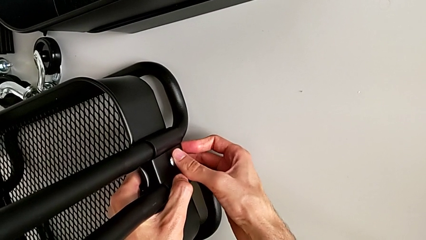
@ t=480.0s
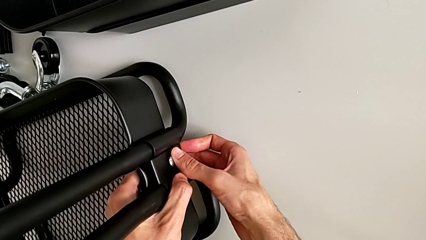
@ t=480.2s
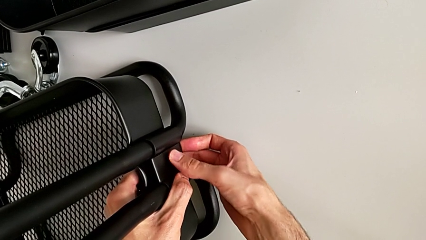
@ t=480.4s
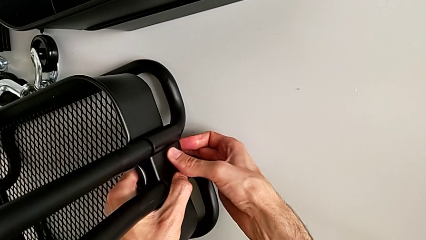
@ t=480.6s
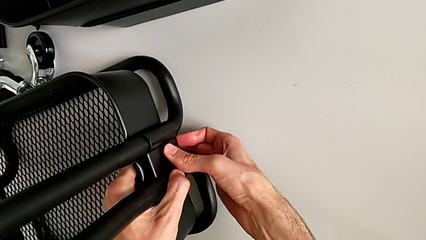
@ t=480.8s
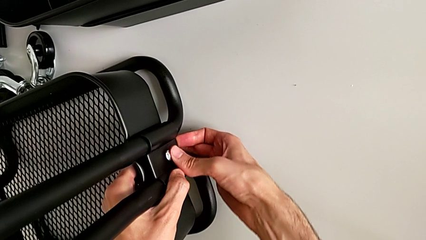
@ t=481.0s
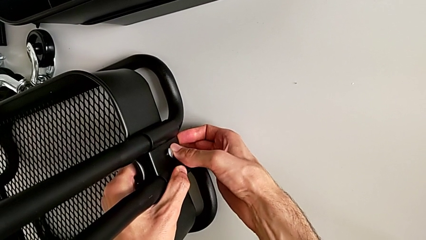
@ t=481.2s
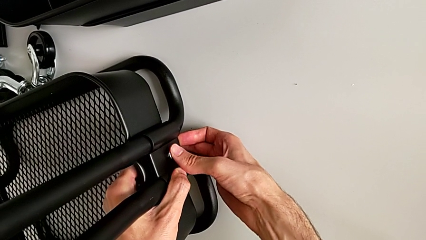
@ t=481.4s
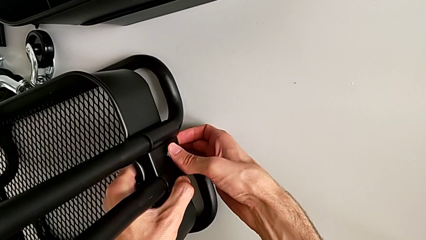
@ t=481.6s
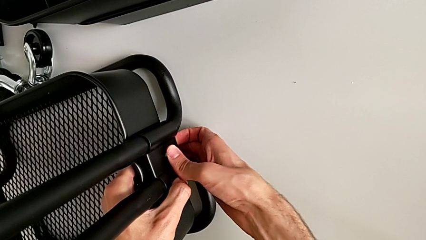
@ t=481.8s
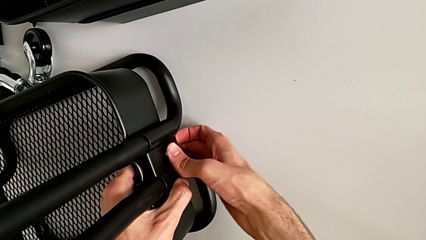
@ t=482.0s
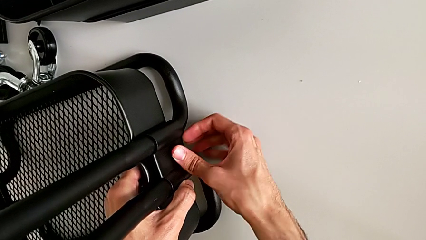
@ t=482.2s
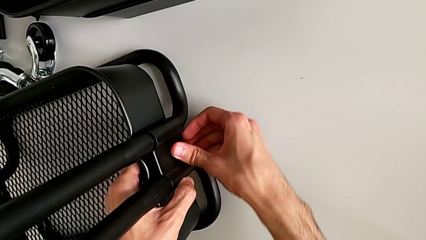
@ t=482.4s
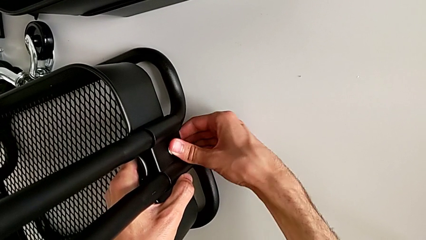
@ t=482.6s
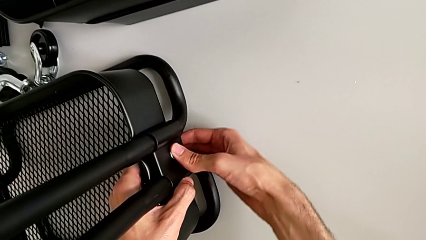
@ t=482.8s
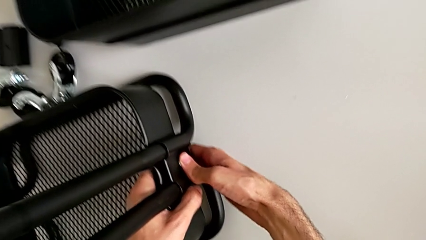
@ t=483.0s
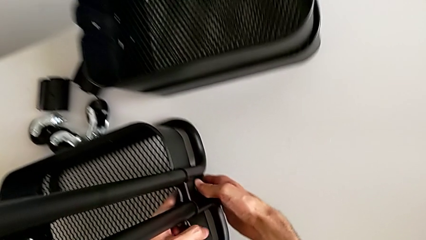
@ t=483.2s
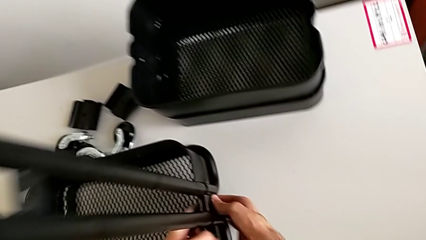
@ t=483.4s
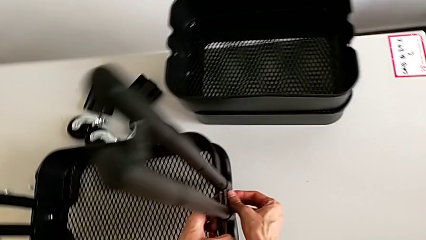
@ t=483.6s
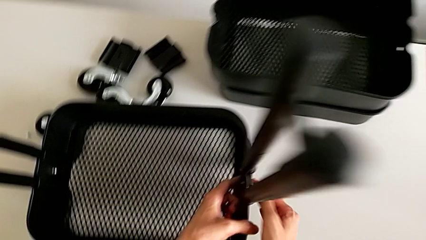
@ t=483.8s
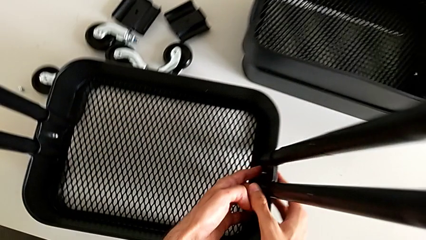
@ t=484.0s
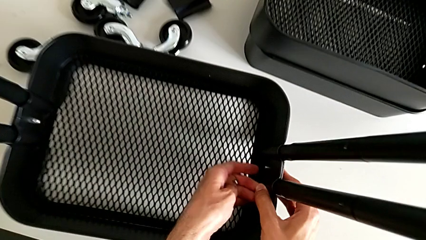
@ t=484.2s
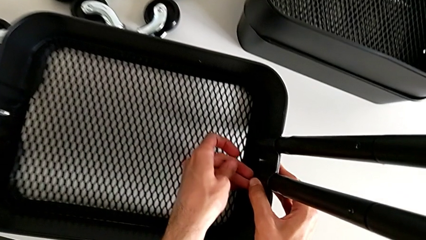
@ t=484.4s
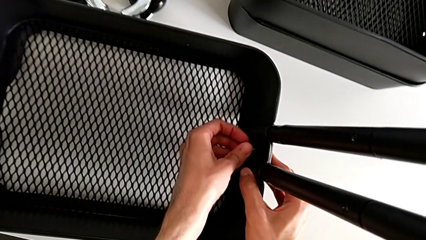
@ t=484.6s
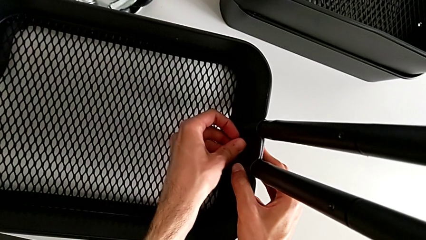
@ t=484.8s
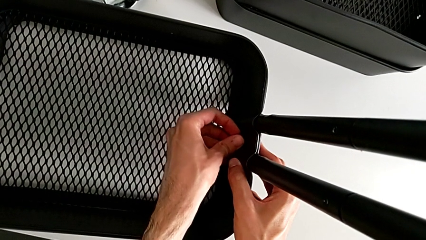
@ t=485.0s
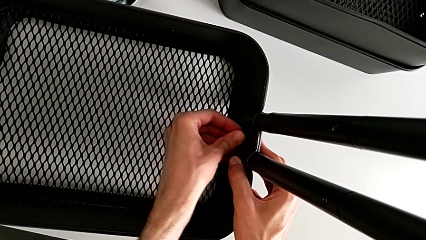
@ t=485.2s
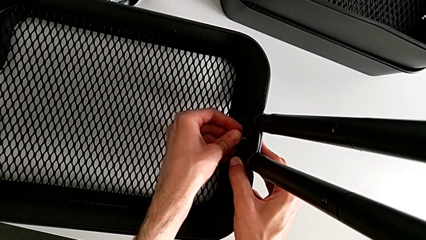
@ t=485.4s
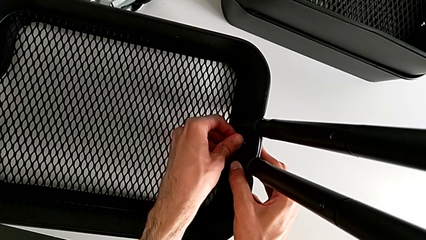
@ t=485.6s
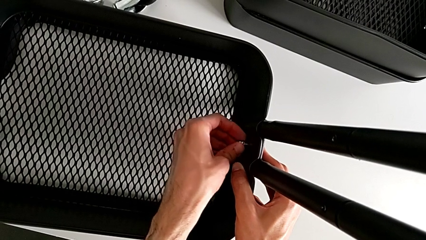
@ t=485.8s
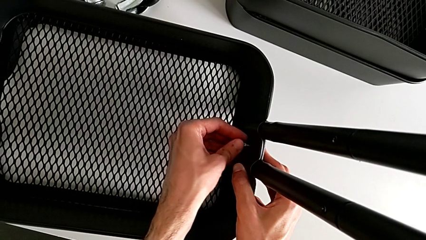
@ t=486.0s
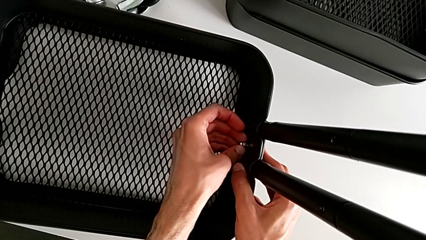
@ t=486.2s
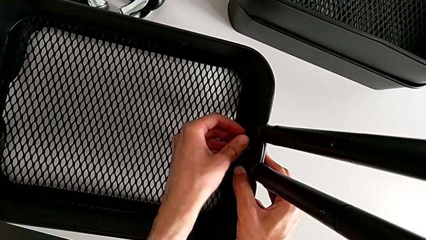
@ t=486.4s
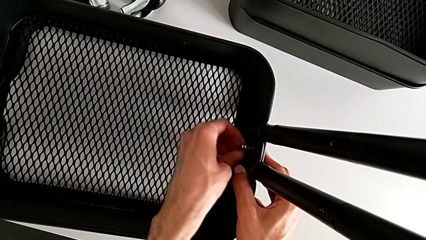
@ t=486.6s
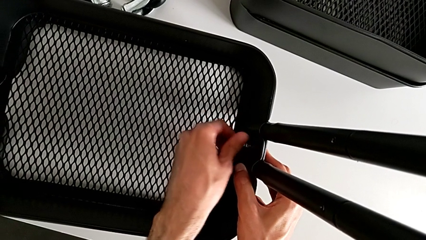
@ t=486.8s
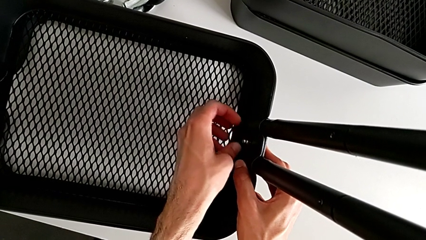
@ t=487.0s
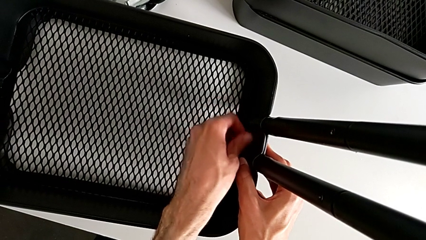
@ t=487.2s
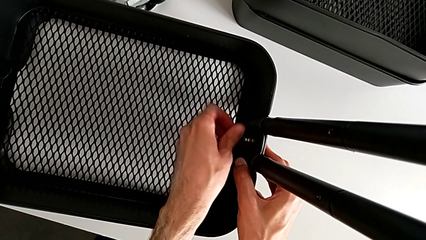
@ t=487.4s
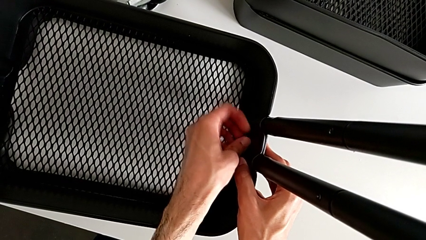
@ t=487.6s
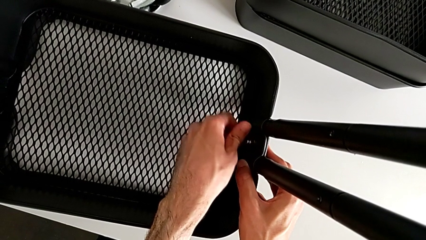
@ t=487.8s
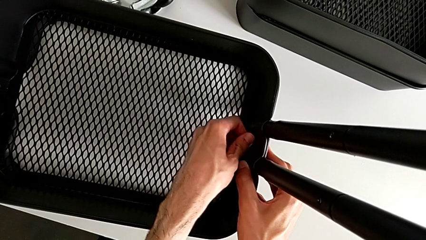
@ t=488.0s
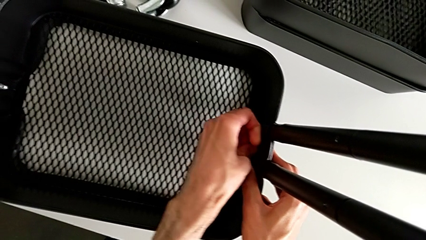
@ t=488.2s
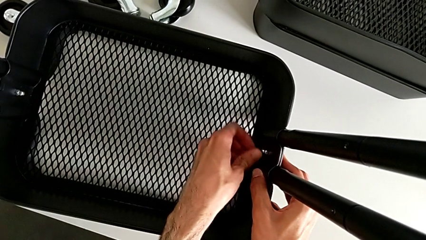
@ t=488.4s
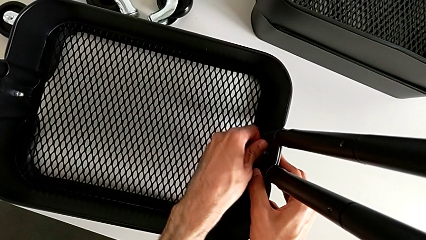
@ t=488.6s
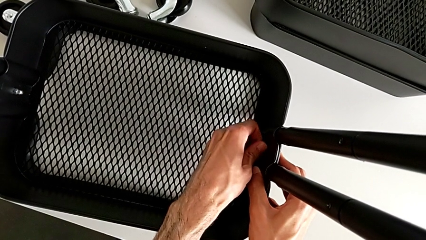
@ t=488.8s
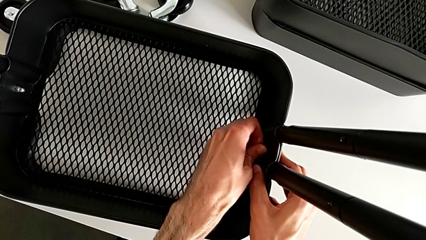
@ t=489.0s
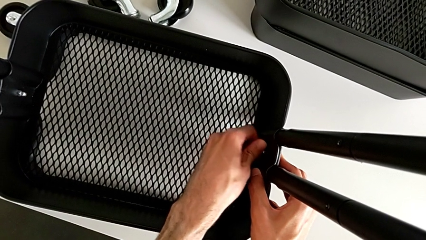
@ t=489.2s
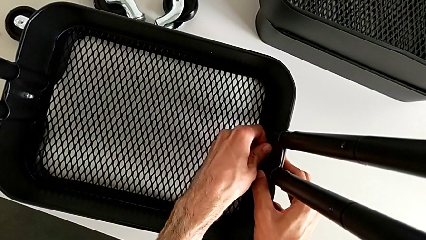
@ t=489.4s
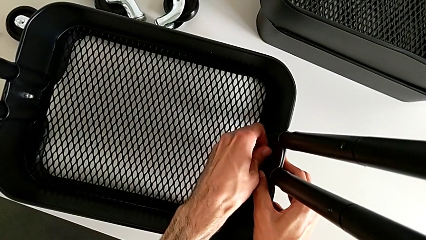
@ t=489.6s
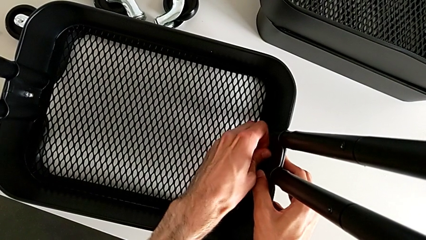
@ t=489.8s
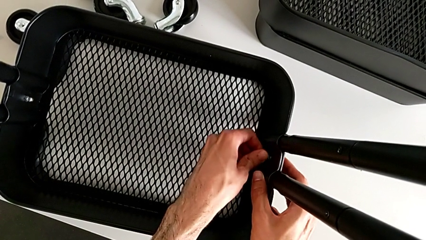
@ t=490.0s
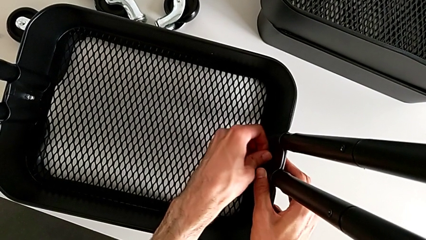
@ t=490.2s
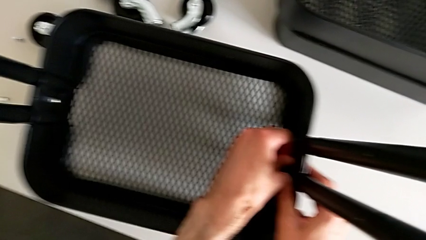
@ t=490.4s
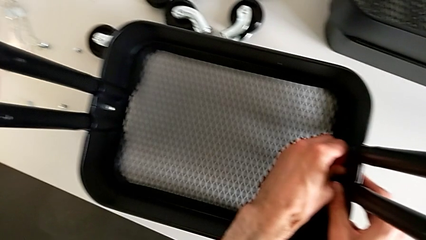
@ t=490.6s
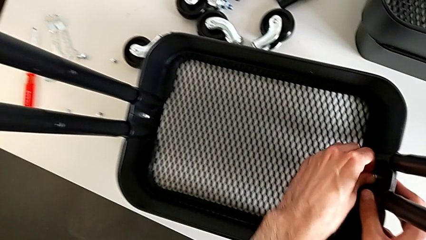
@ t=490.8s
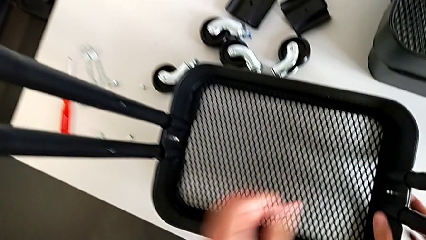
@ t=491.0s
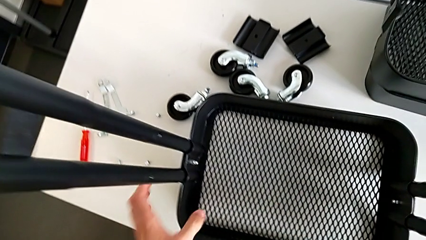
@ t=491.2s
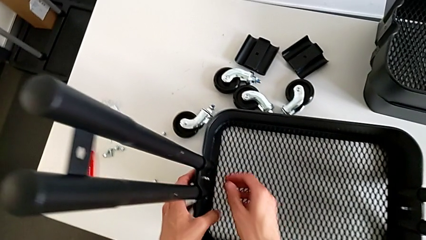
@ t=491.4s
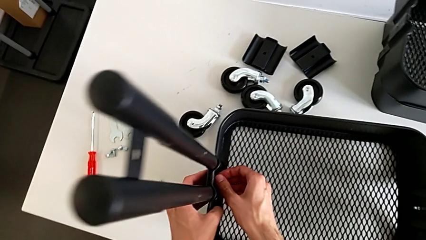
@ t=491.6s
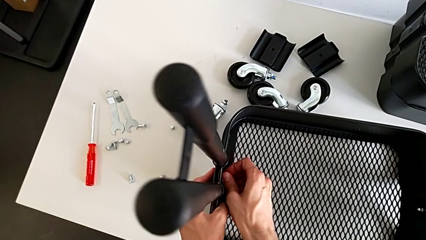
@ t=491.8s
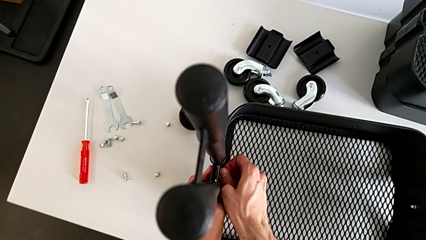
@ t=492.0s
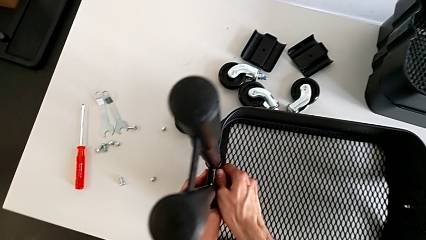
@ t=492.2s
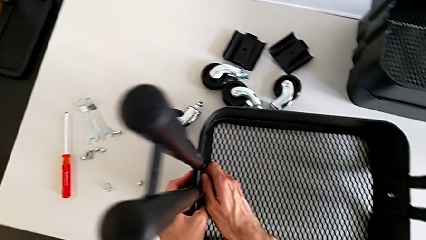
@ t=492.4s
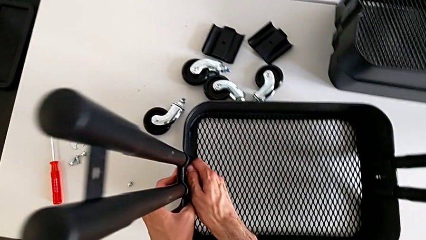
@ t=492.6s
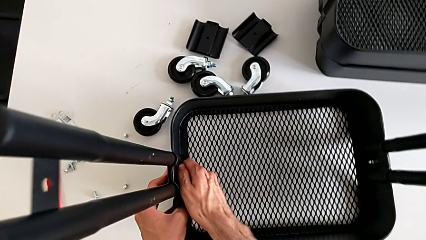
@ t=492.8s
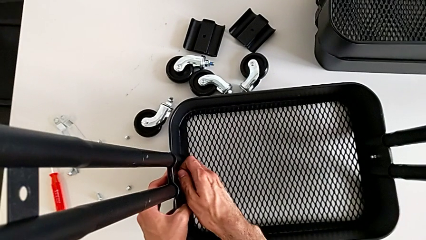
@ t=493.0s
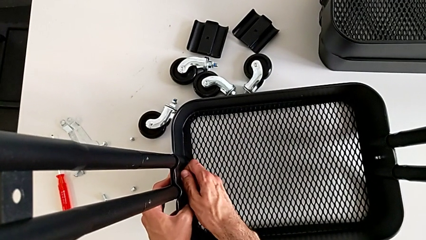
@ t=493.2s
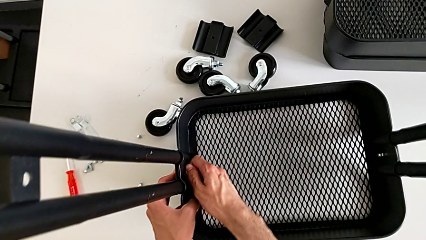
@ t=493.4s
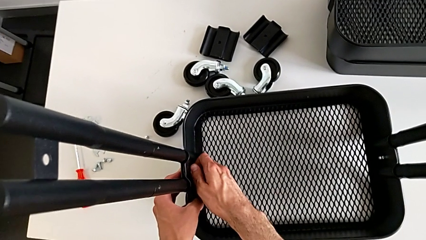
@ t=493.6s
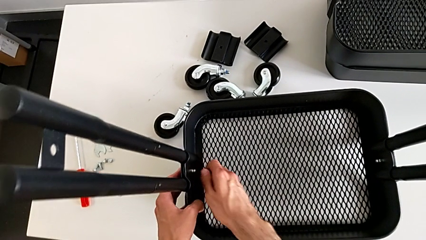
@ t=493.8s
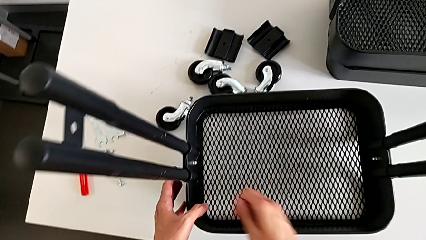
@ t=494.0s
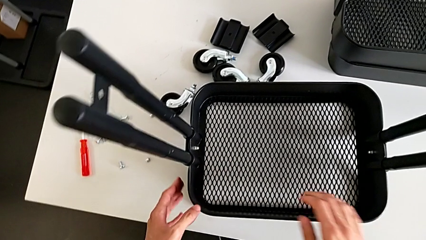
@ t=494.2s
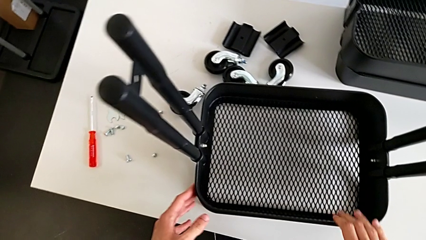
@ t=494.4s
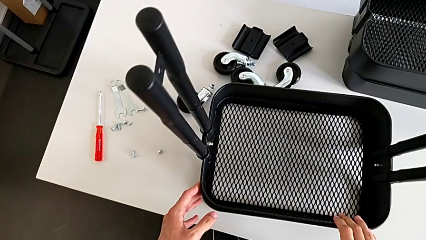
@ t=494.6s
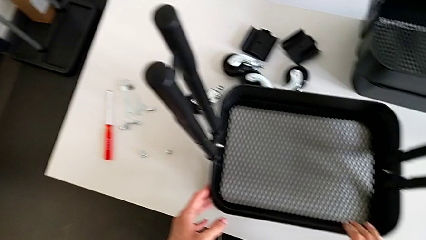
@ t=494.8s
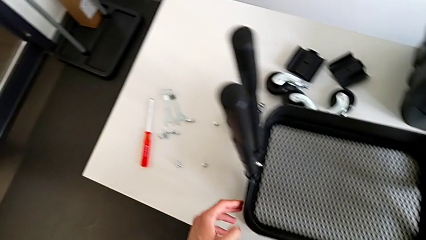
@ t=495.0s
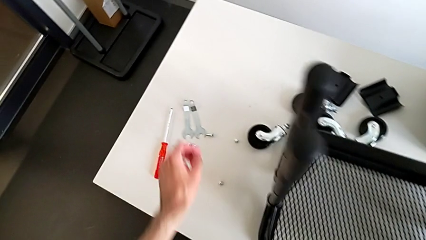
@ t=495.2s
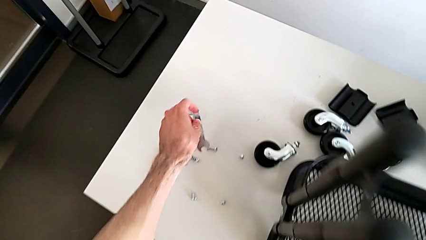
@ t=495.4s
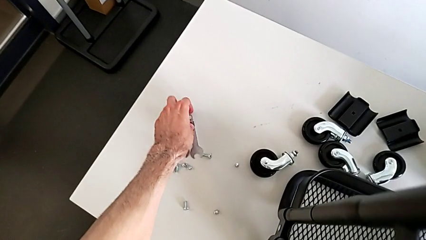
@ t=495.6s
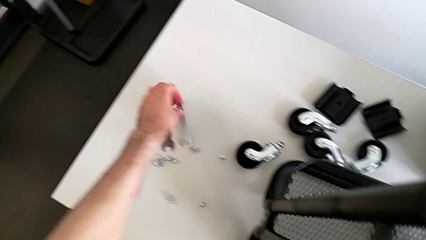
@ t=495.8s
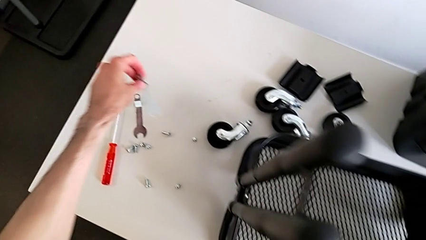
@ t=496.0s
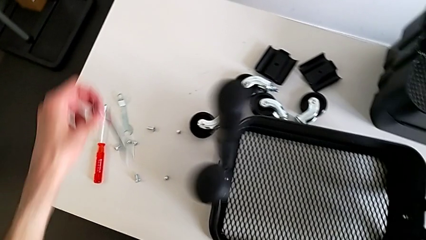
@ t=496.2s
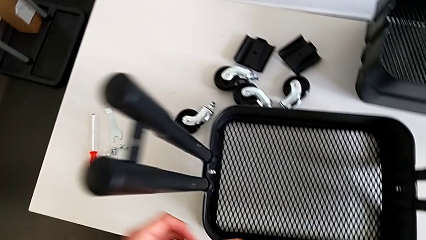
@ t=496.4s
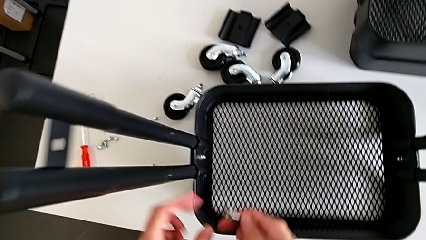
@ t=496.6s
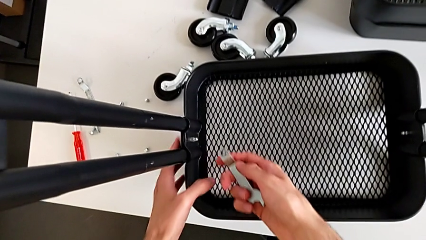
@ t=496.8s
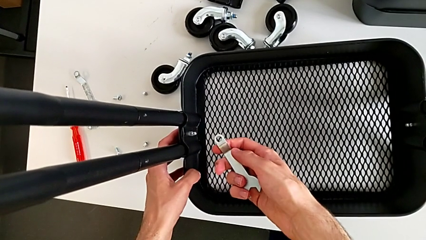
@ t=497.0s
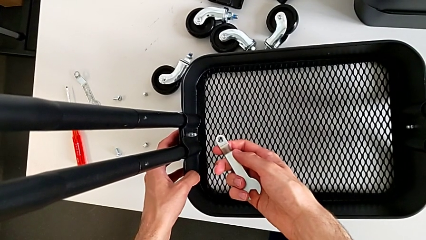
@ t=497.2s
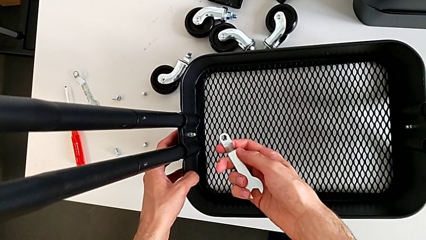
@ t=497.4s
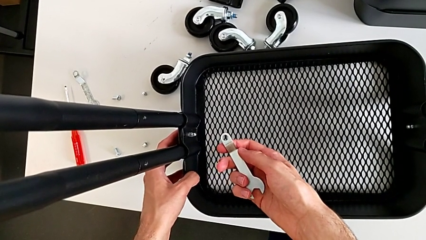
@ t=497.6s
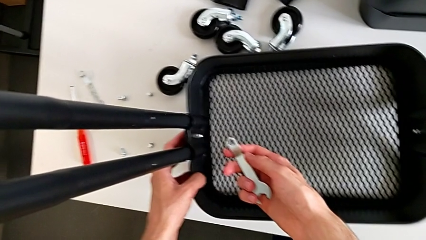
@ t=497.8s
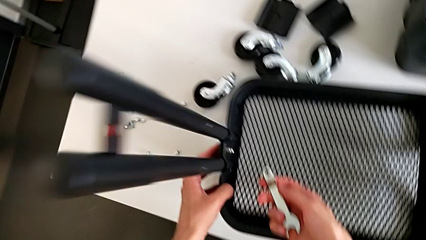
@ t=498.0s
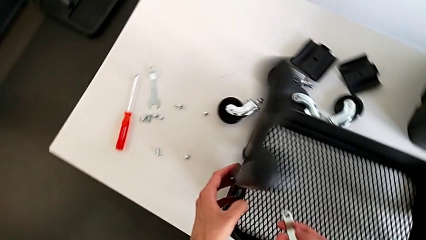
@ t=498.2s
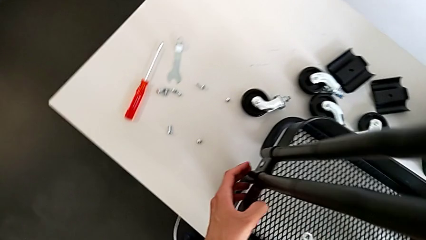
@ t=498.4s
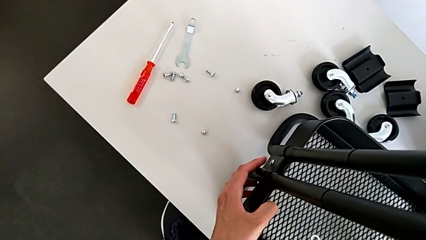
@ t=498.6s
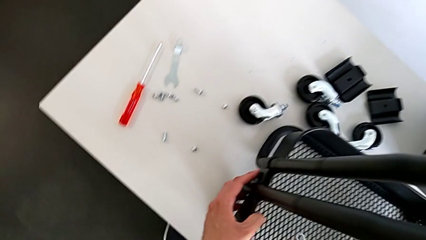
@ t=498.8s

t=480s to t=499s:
The camera wearer is assembling the bottom box. They wrongly screw the hexagon cap nut.
